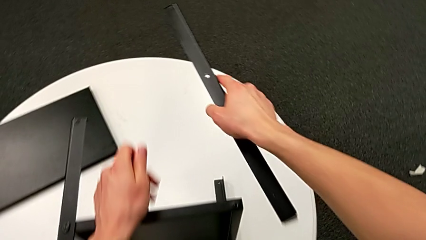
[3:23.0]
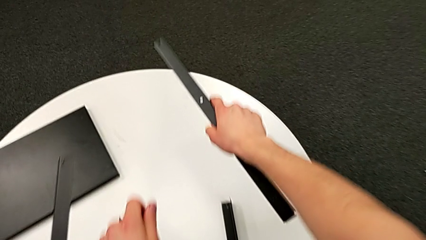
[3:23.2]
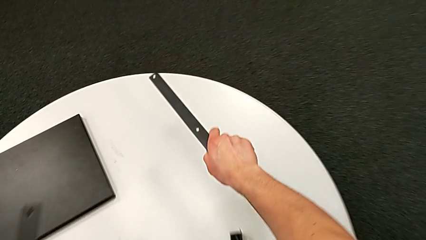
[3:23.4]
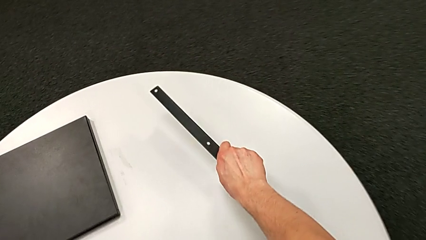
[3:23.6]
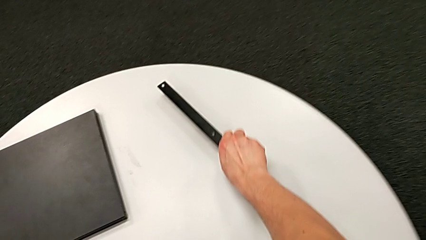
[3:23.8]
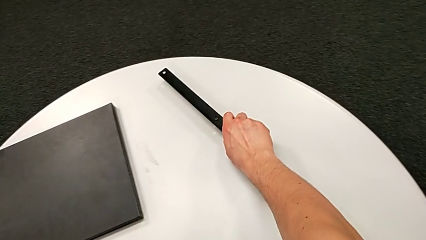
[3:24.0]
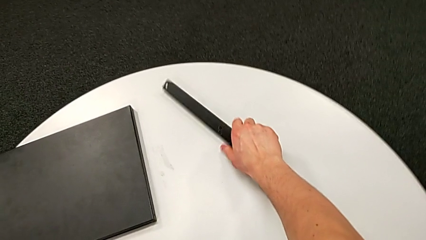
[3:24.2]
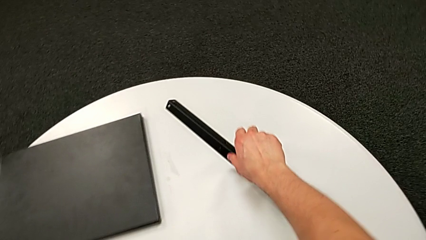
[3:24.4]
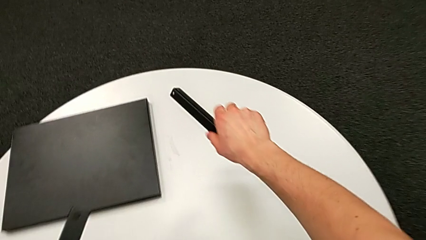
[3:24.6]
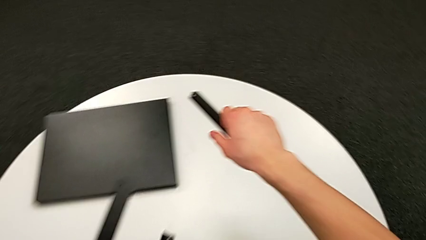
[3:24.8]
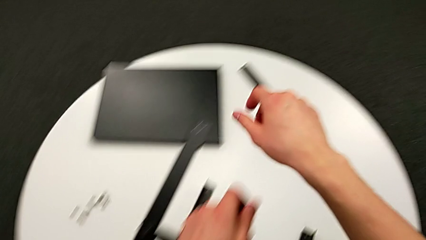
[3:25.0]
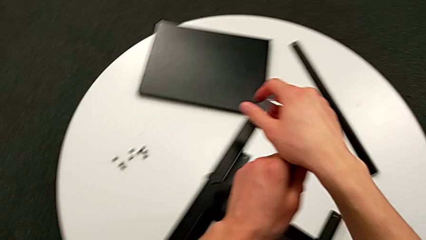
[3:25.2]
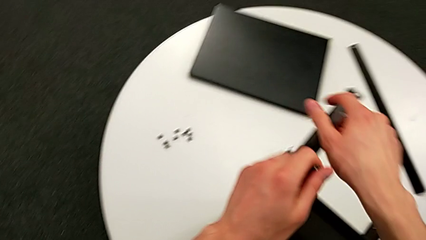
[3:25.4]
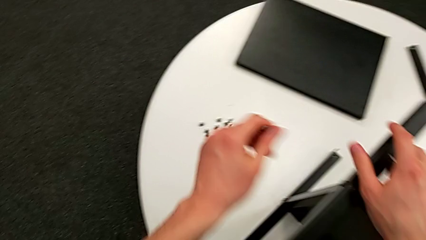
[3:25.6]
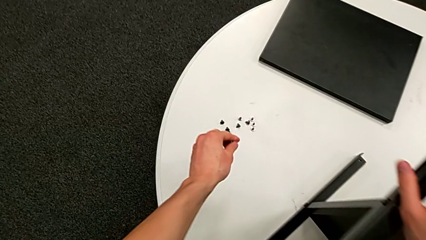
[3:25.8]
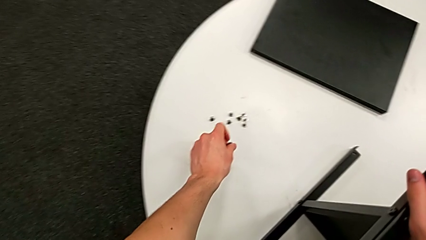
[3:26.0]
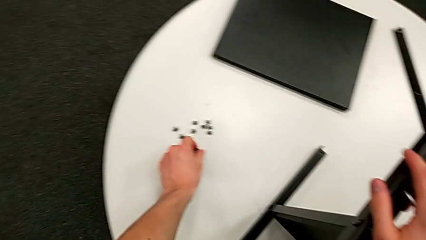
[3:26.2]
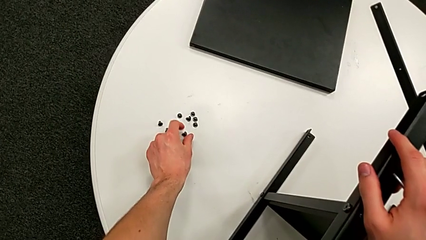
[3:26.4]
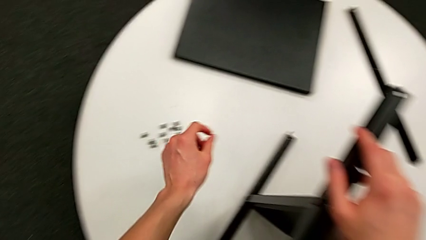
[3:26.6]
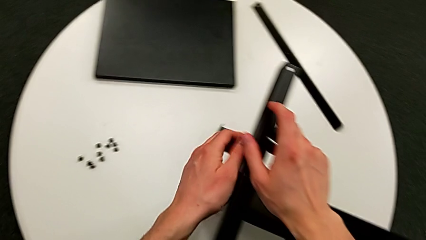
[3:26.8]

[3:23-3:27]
The camera wearer is disassembling the first leg of the shelf. They place the leg and place the hex socket head.

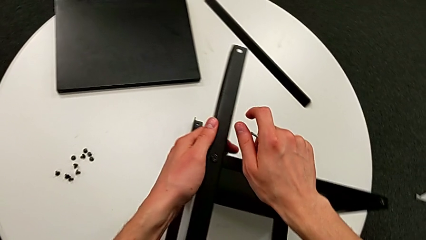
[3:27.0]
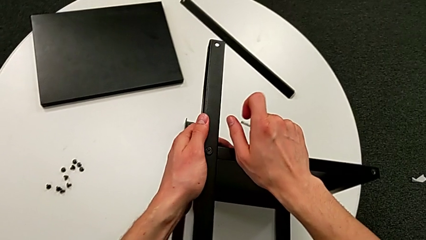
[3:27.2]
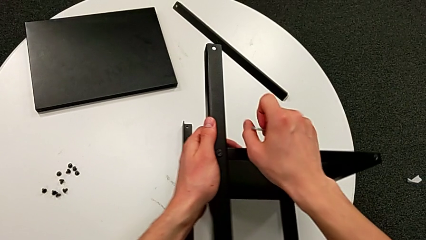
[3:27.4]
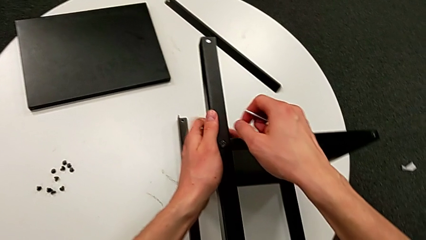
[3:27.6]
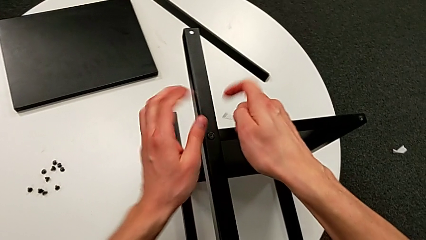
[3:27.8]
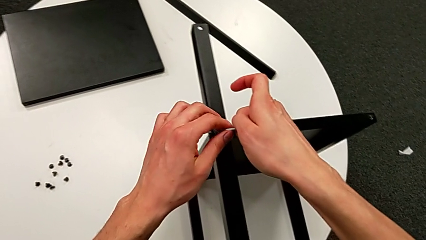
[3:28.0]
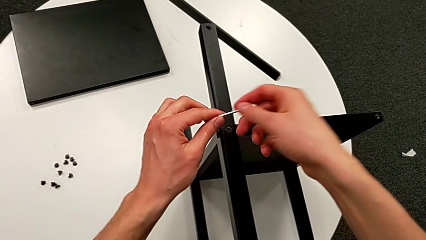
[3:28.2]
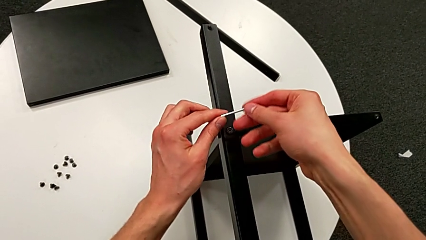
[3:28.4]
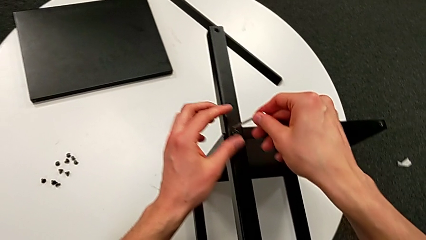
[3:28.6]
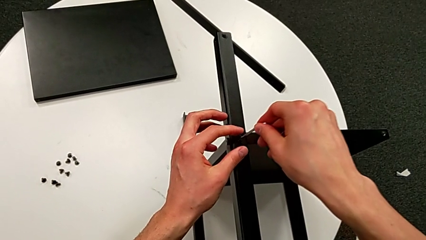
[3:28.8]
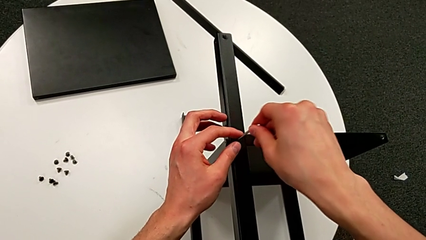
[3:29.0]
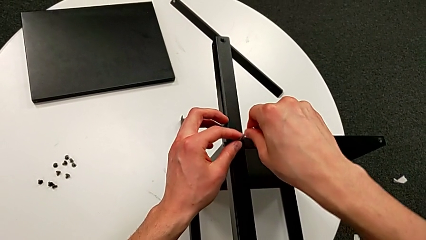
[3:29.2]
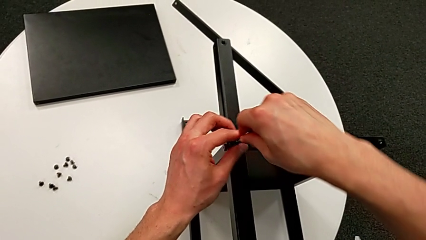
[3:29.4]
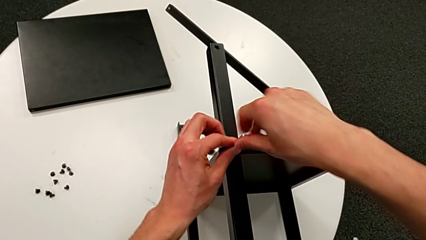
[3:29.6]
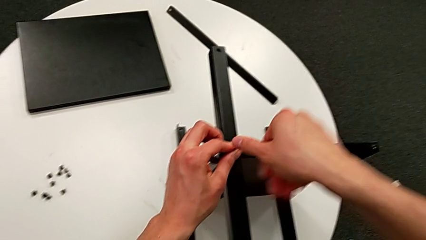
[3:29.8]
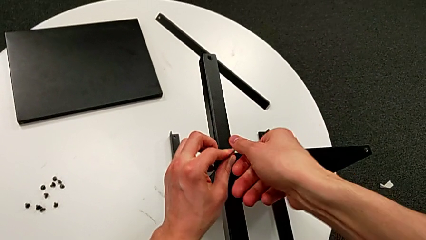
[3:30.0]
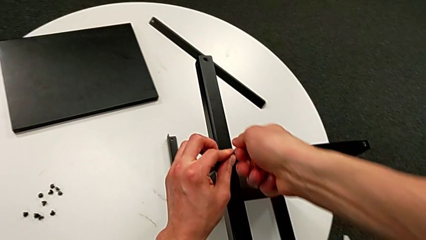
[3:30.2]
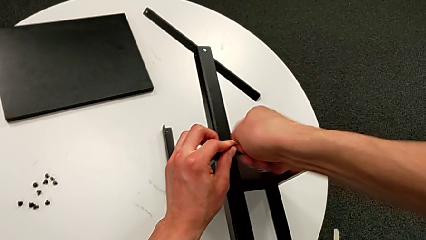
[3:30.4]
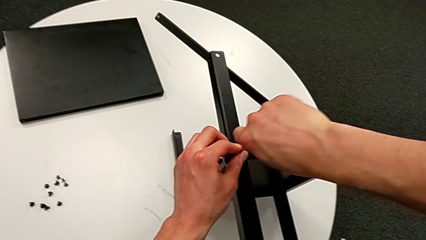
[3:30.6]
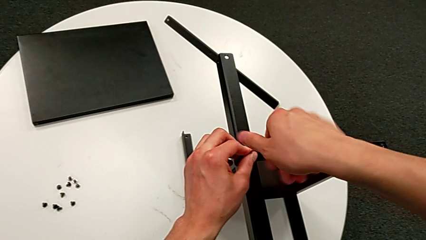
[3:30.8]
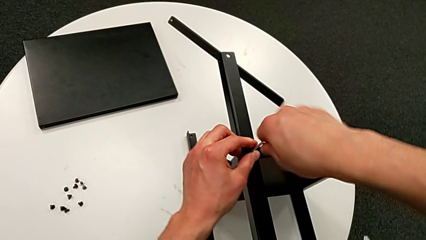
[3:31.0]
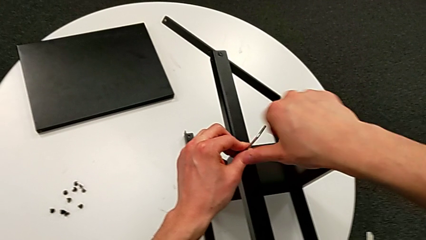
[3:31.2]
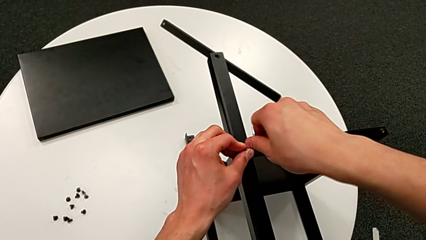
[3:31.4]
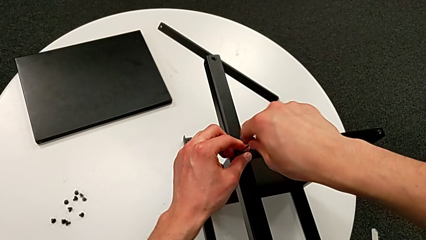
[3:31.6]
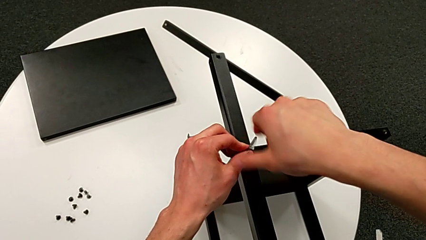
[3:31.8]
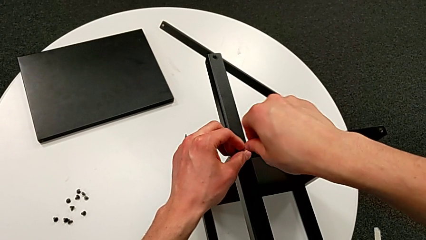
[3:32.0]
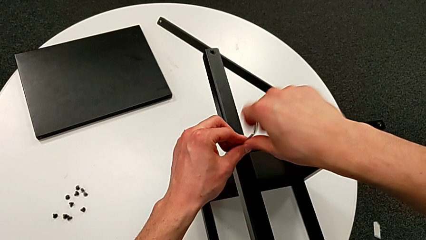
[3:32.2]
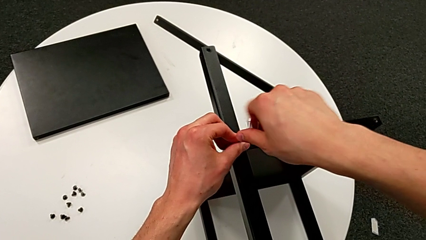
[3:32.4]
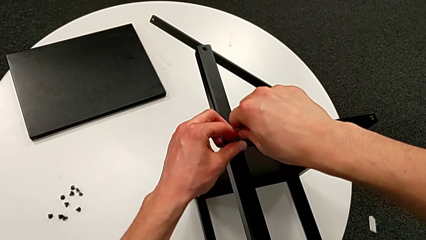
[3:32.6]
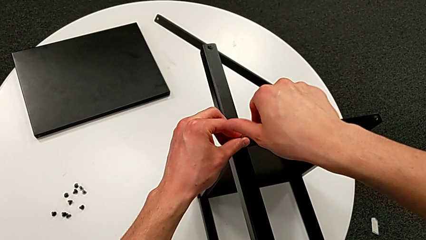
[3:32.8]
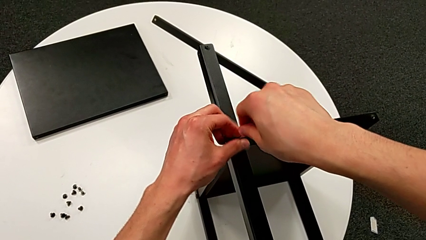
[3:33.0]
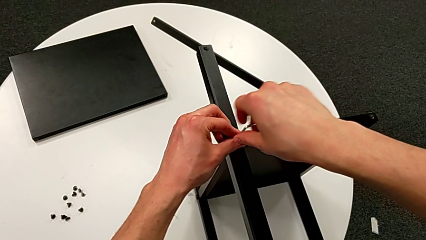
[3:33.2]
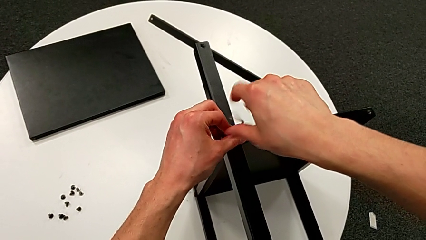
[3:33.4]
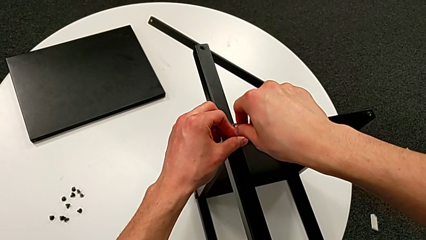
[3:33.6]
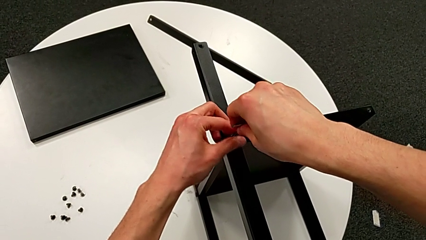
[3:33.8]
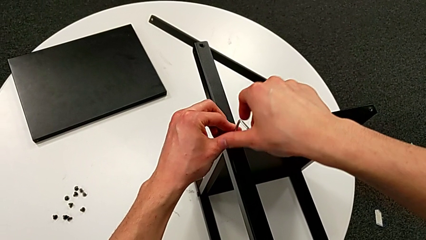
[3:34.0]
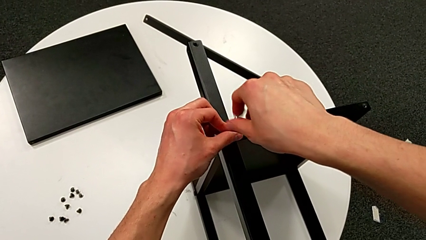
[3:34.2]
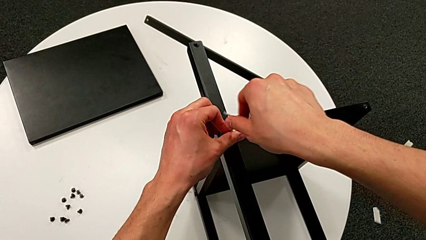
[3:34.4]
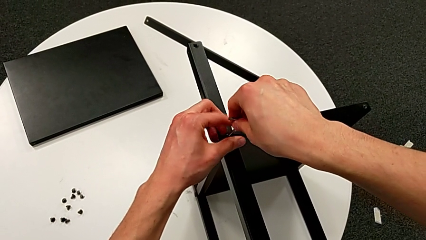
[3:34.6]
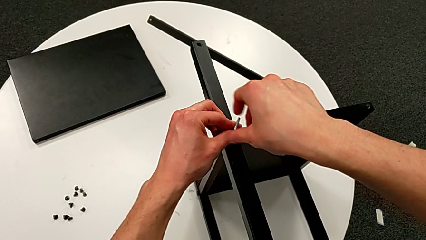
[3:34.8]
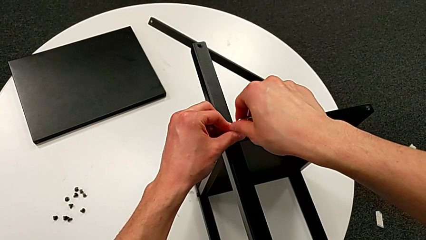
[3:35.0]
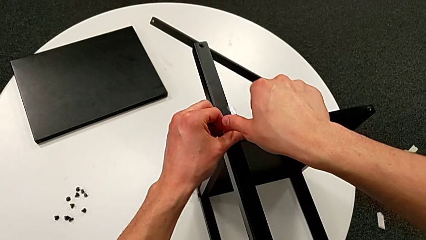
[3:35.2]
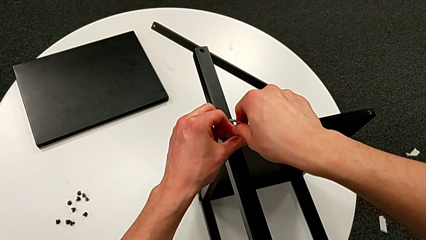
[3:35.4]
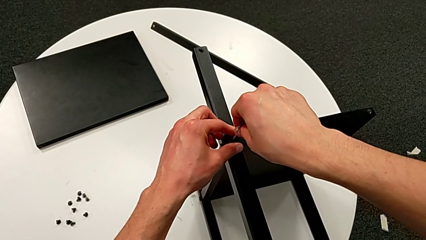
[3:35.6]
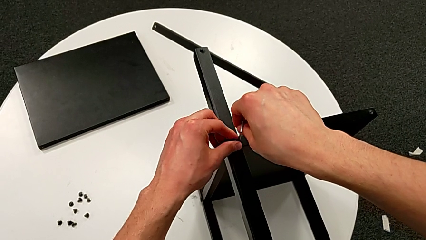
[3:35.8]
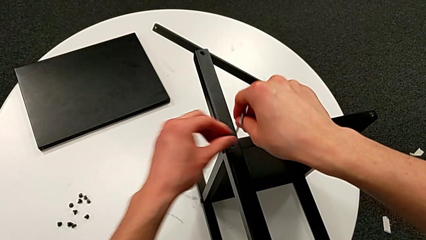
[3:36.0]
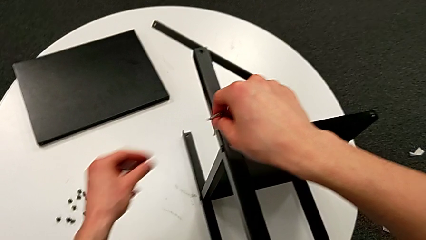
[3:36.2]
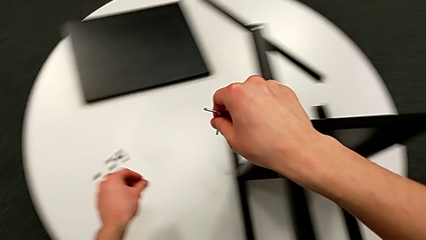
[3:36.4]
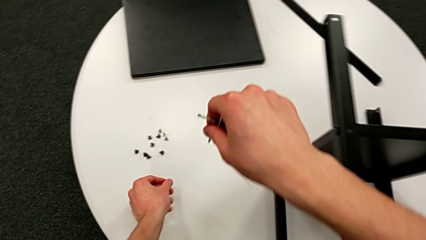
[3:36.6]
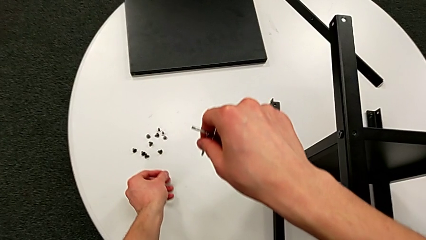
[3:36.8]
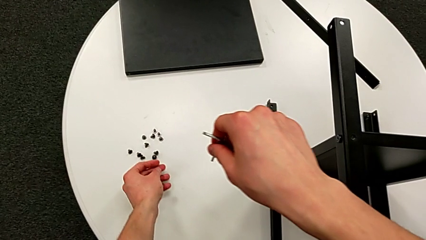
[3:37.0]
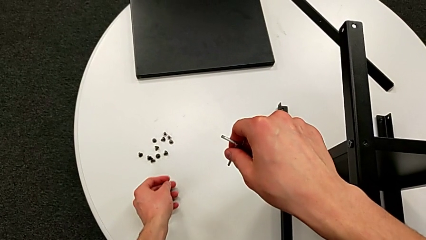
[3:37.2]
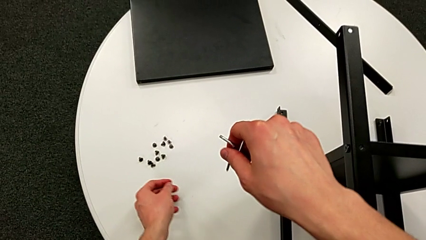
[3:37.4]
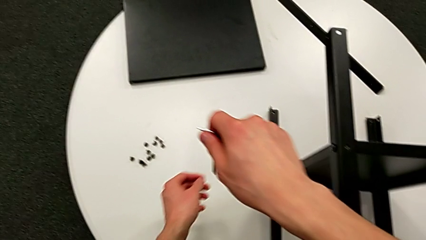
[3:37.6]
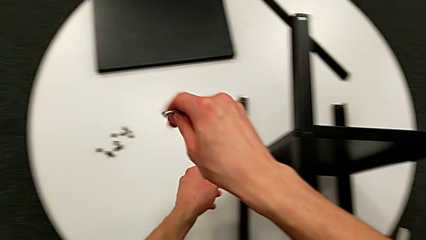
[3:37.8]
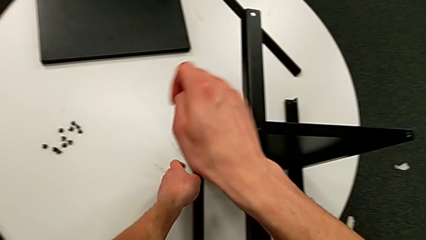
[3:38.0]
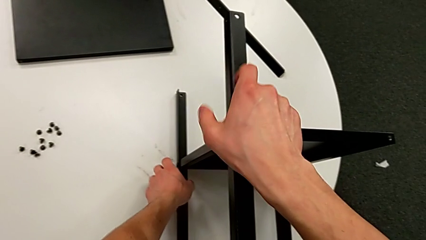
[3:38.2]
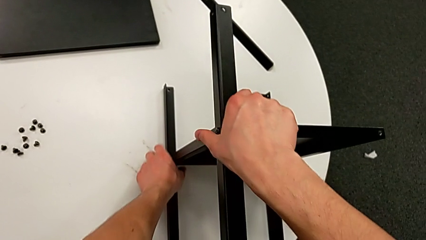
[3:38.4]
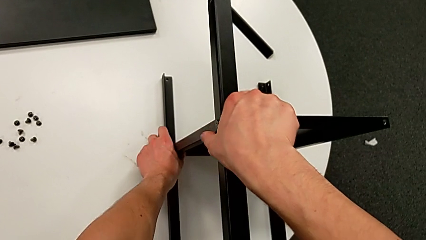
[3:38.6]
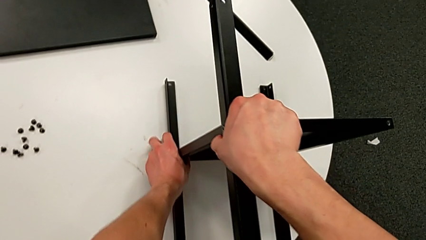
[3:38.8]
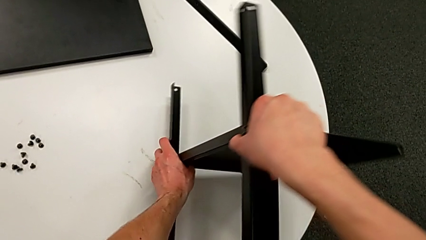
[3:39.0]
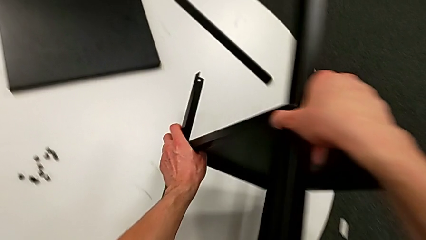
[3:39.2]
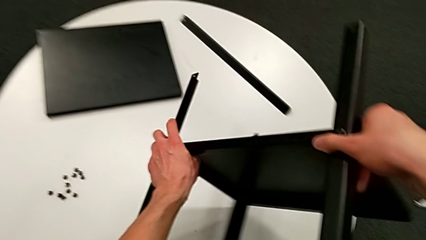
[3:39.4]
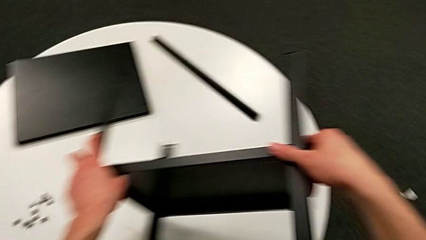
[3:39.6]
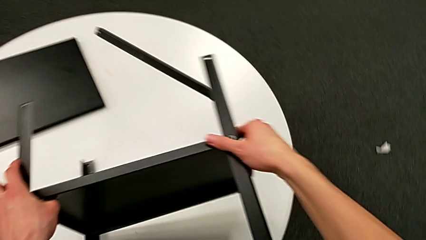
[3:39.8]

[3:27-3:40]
The camera wearer is disassembling the second leg of the shelf. They slide the nightstand, insert the Allen wrench, unscrew the hex socket head, withdraw the Allen wrench with the right hand, disassemble the hex socket head with the left hand, place it and rotate the nightstand.
